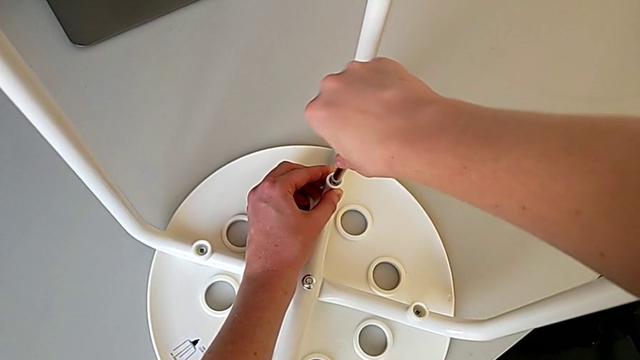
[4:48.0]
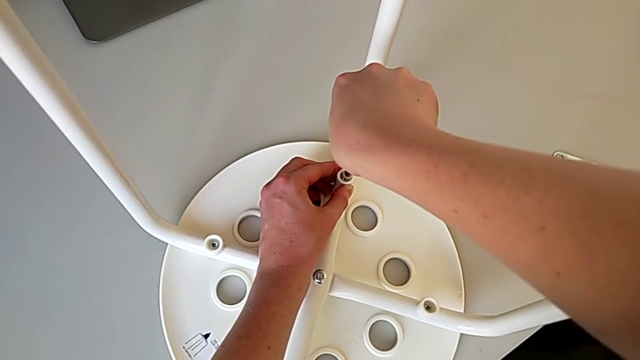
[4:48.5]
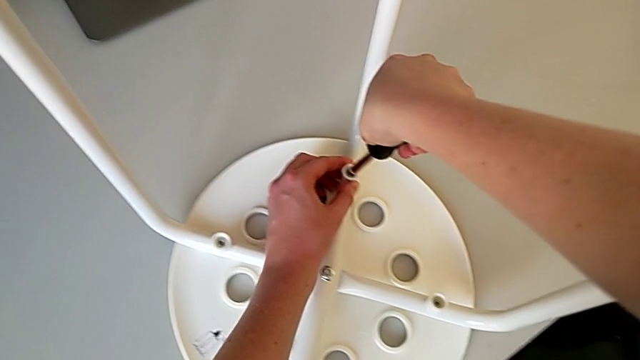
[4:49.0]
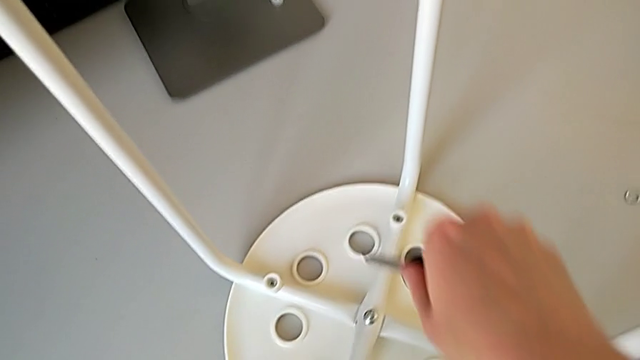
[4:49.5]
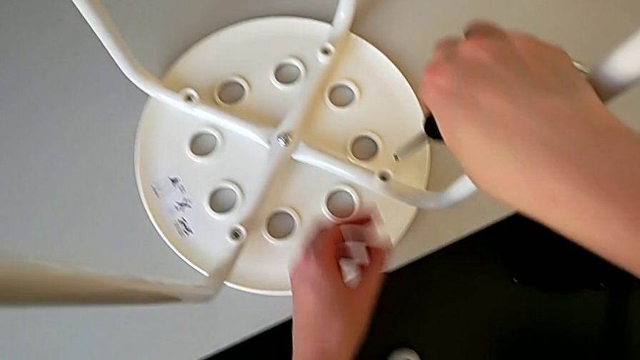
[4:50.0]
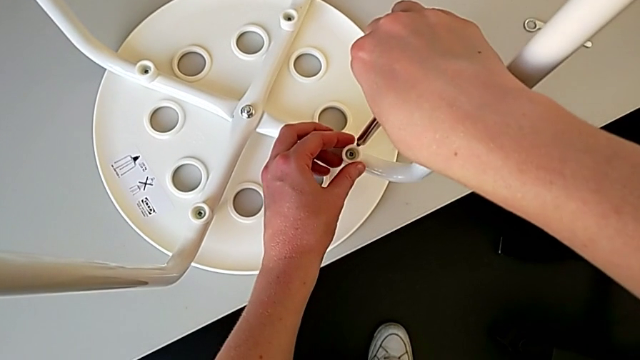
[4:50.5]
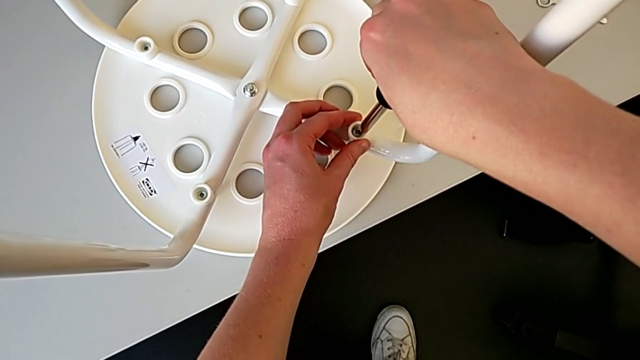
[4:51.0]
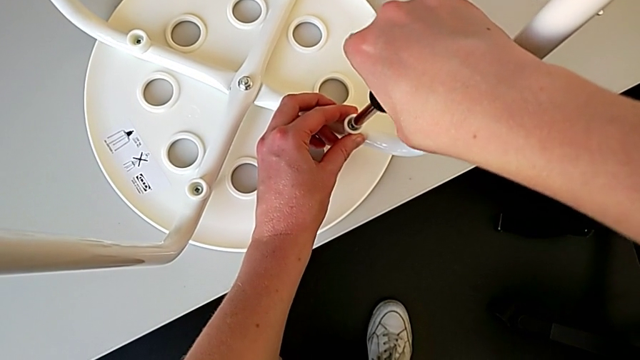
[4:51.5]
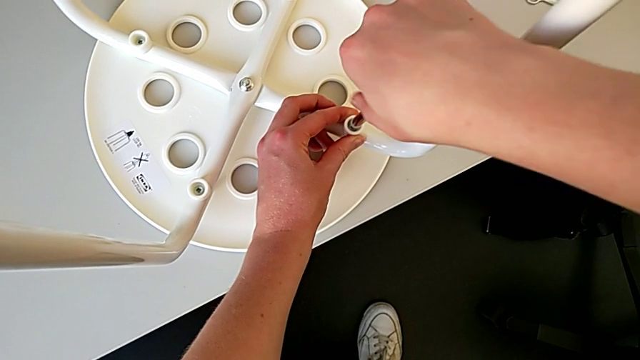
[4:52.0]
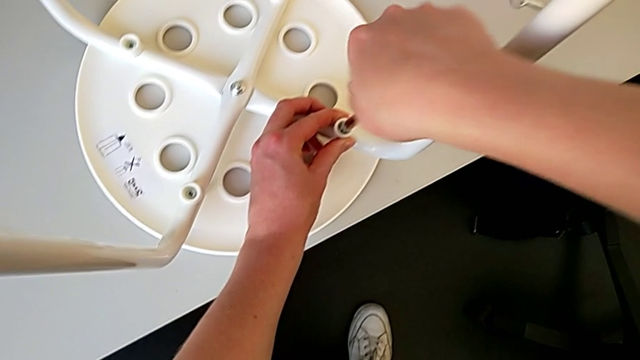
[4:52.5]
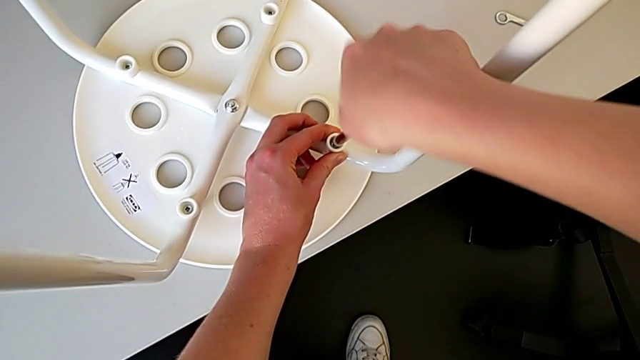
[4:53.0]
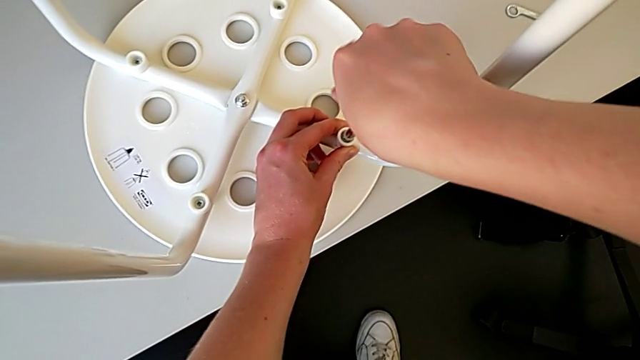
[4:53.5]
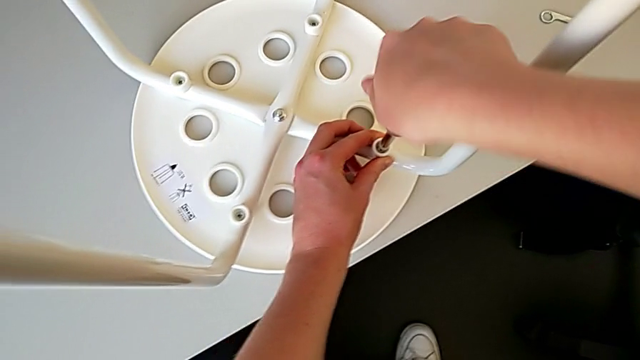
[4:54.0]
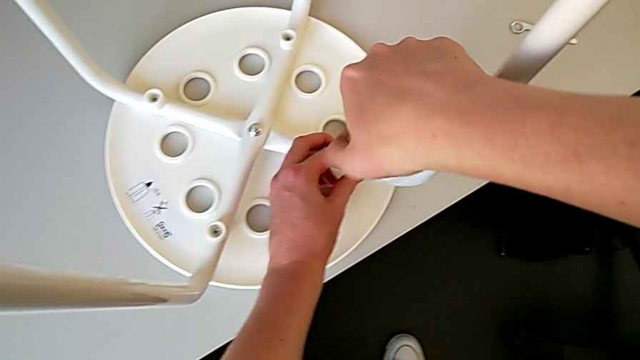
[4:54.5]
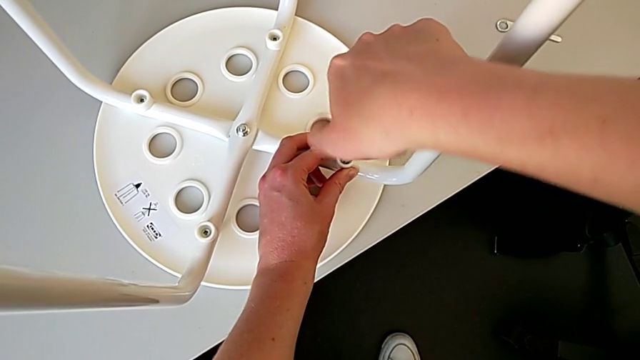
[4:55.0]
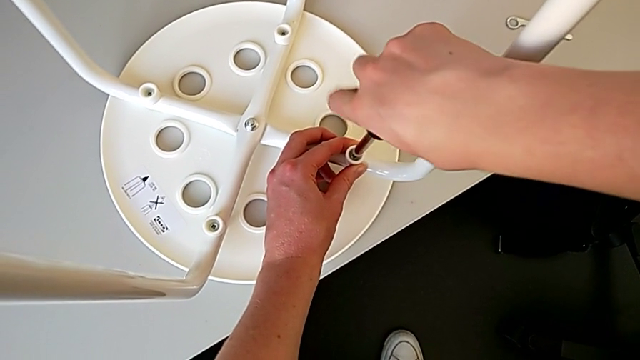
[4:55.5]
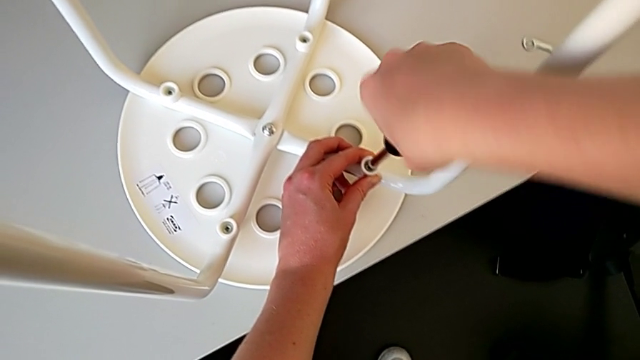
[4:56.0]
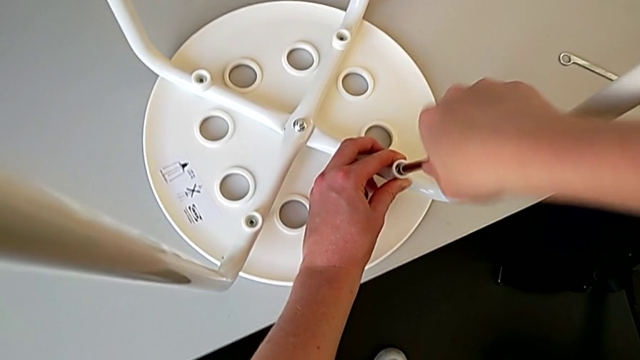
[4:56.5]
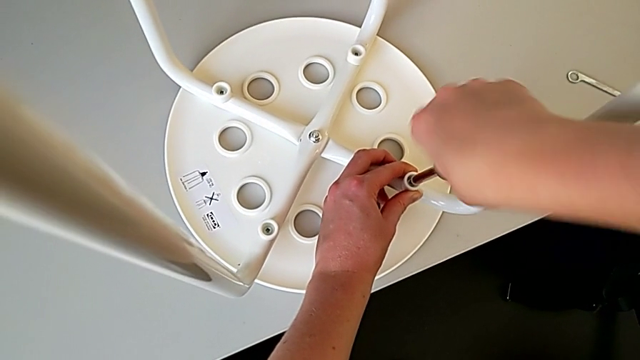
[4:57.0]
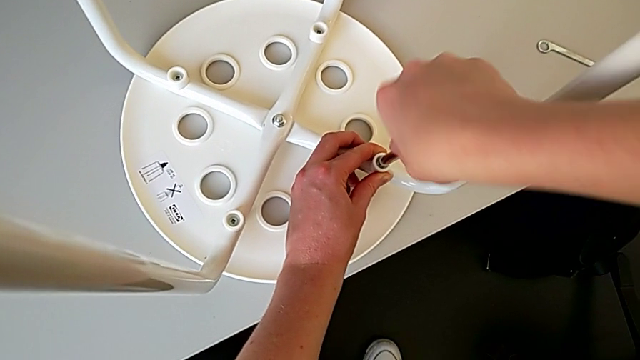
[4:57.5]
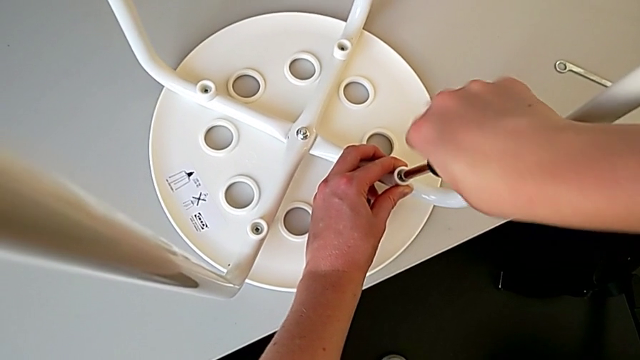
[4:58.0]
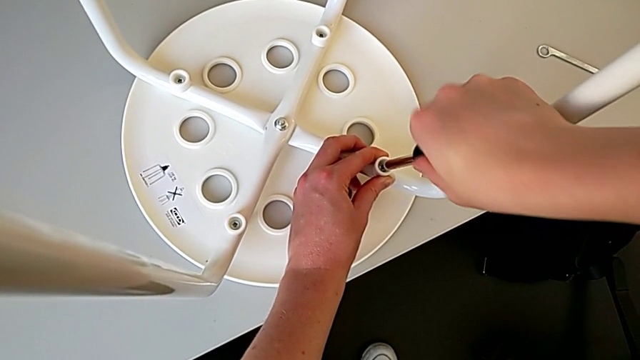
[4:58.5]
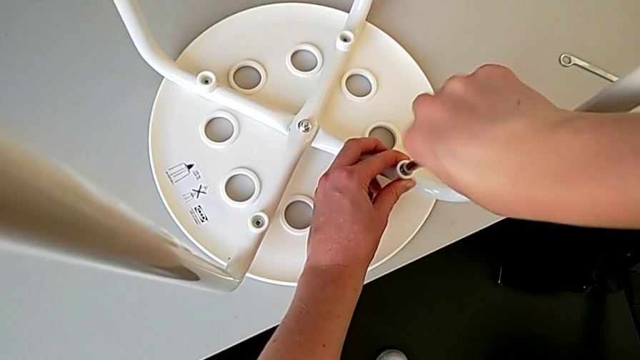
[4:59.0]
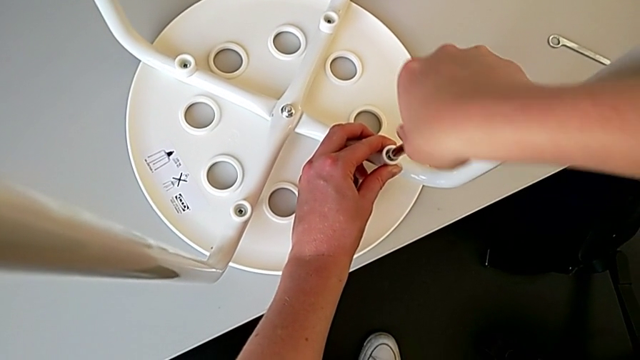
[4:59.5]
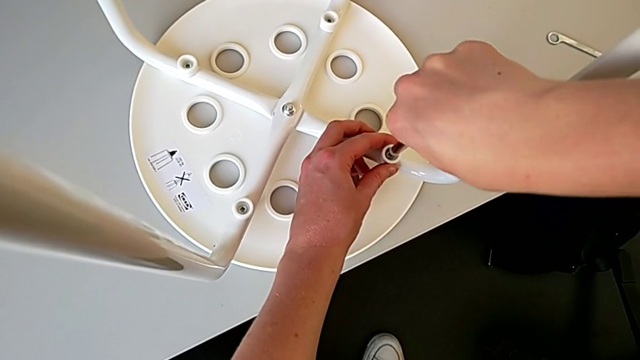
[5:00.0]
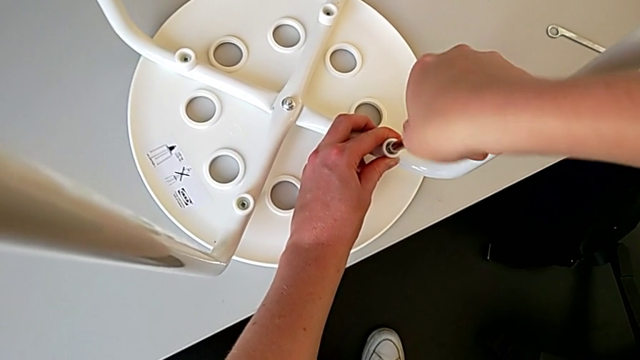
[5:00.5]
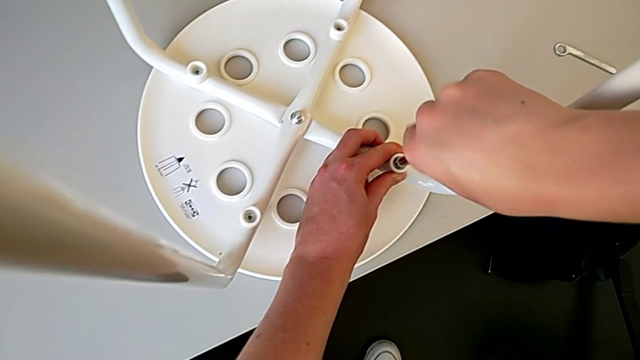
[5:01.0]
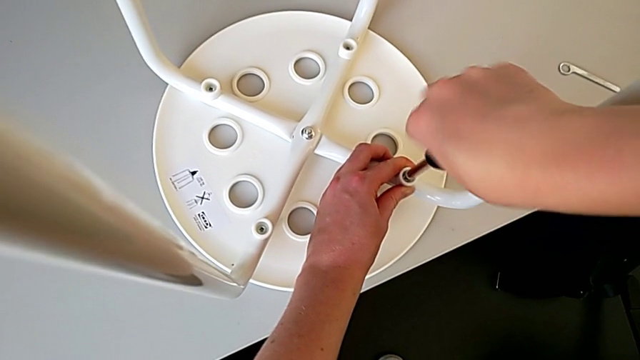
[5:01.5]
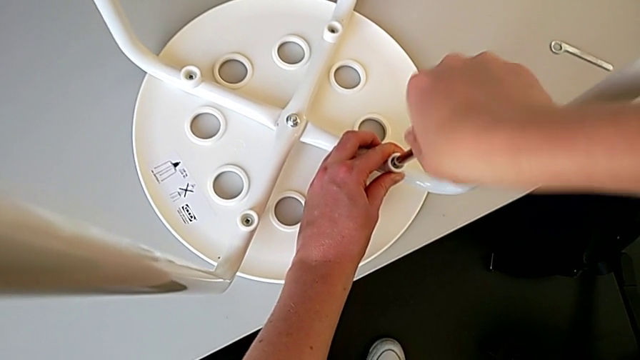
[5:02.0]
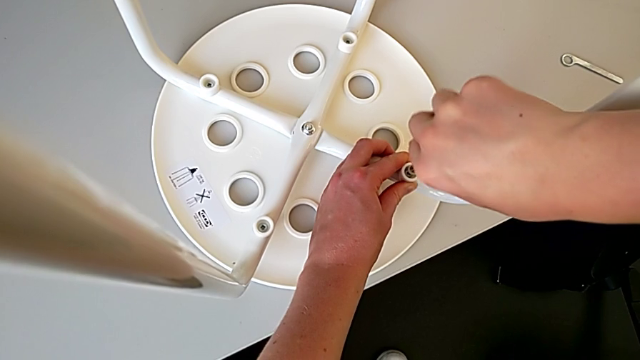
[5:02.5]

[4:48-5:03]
The camera wearer is using a screwdriver to screw the second screw. They withdraw the screwdriver, insert it and begin to screw the screw.

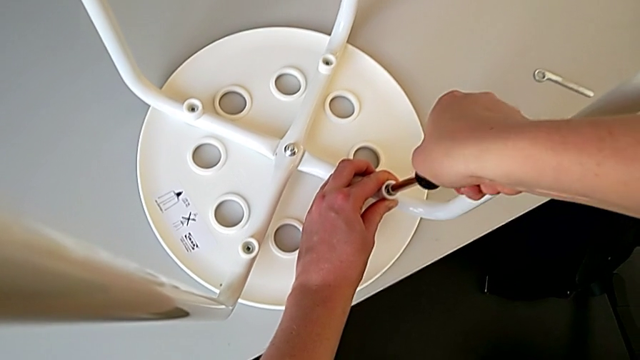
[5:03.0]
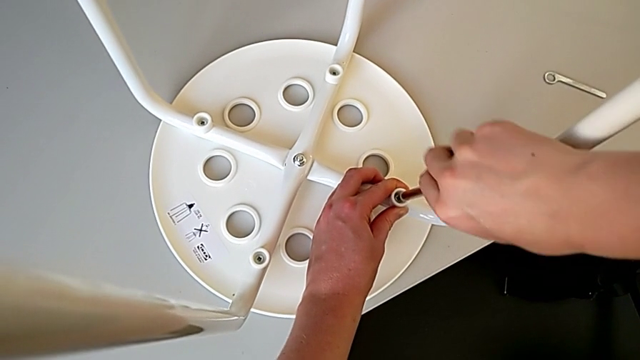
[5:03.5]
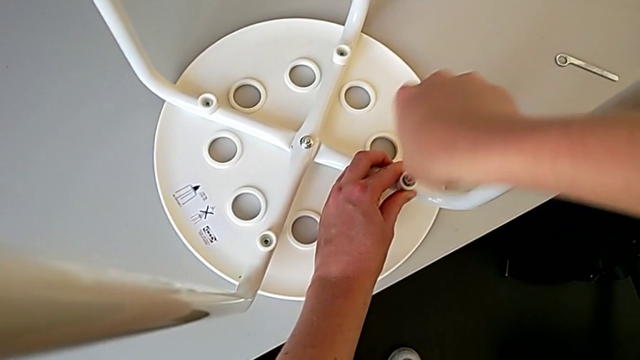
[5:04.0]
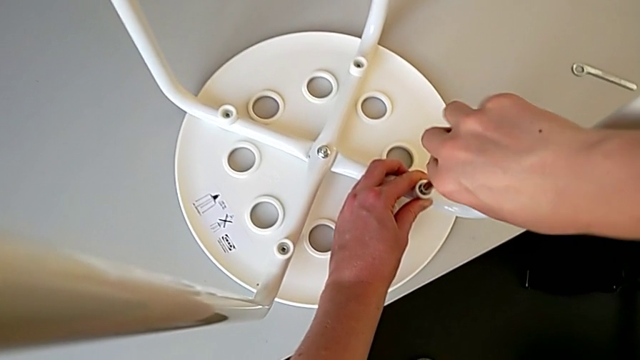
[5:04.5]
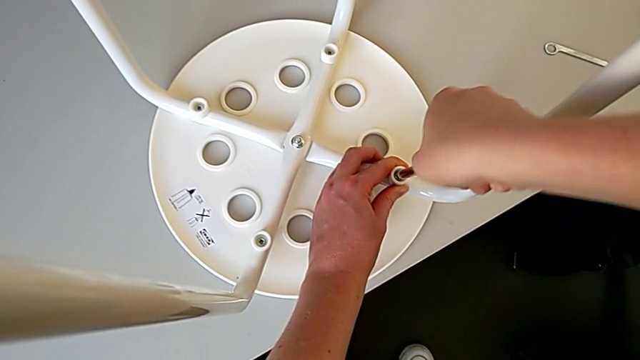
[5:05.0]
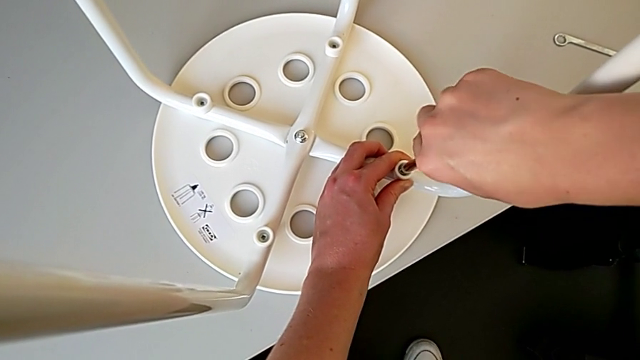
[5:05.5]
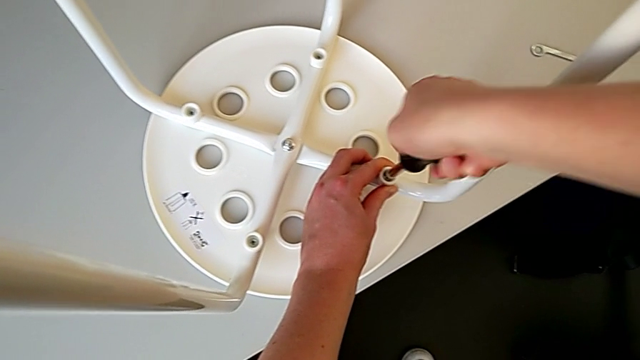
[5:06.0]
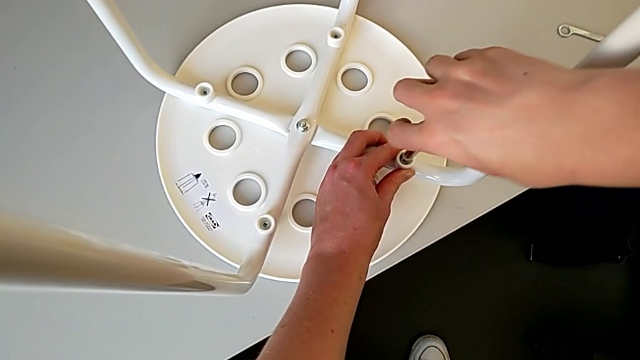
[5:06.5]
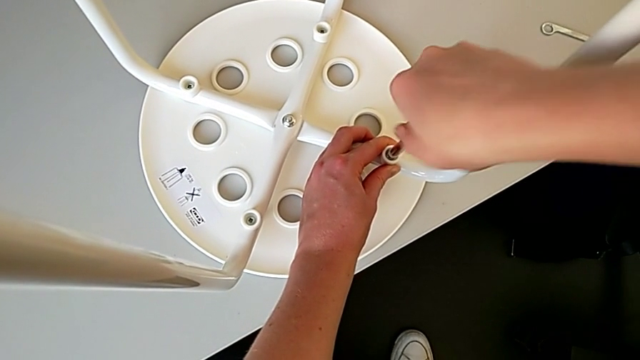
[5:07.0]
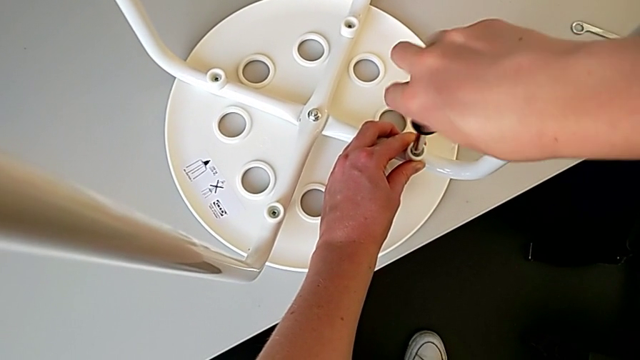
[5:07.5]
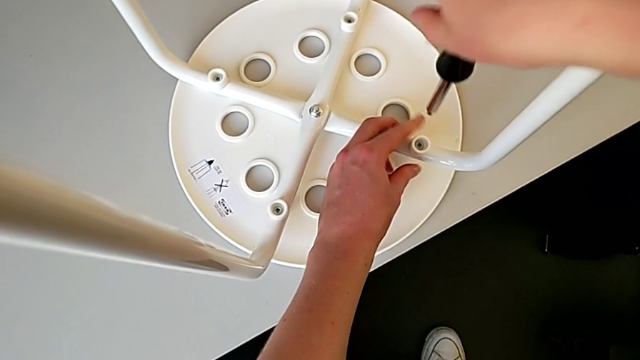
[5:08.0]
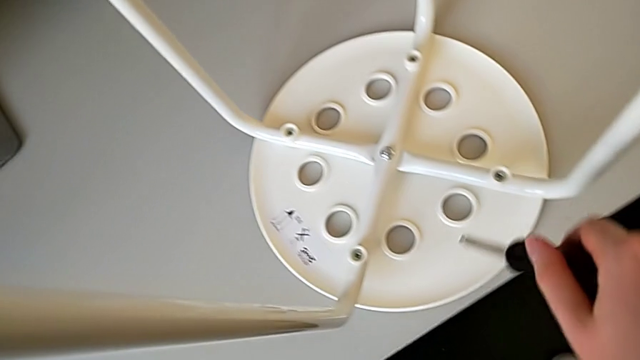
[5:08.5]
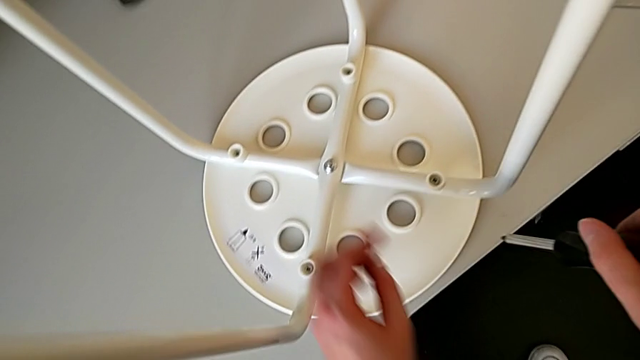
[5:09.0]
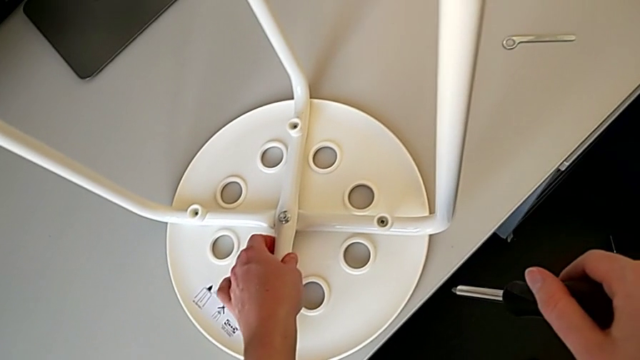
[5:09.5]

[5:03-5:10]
The camera wearer is using a screwdriver to screw the second screw. They keep screwing the screw, withdraw the screwdriver and grab the leg twice.
